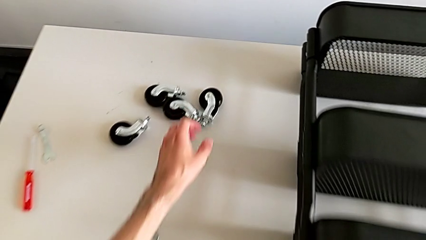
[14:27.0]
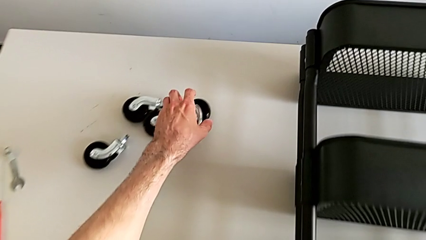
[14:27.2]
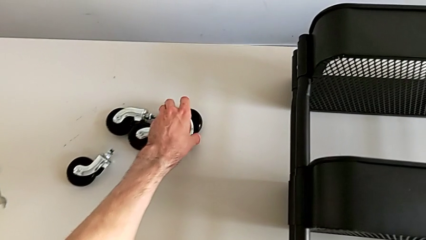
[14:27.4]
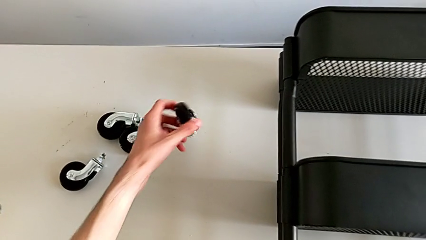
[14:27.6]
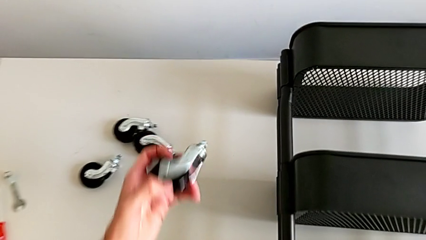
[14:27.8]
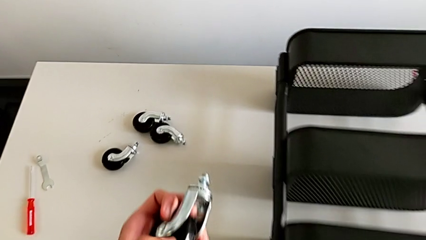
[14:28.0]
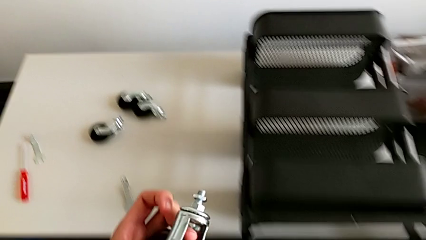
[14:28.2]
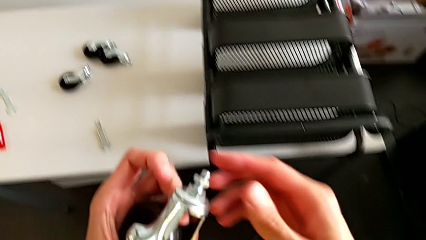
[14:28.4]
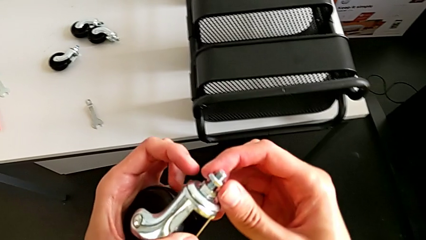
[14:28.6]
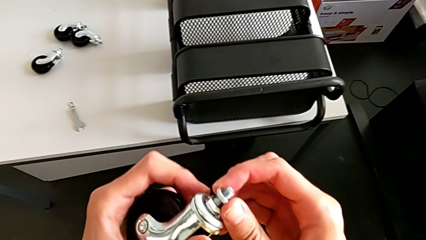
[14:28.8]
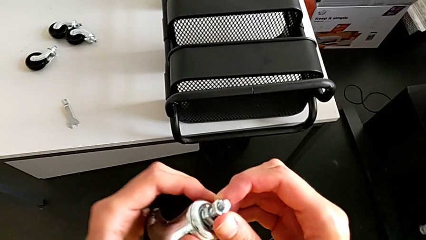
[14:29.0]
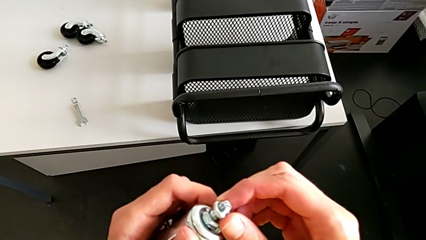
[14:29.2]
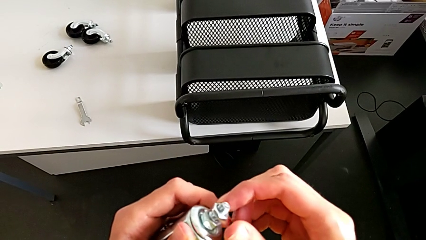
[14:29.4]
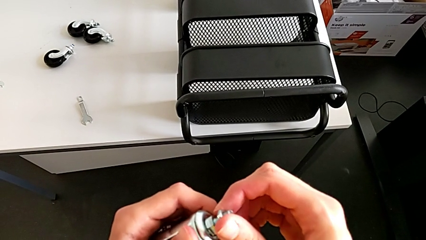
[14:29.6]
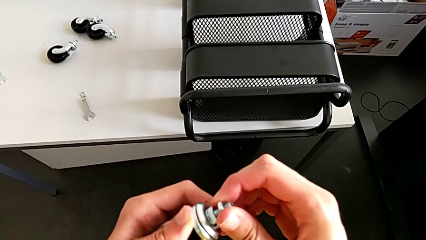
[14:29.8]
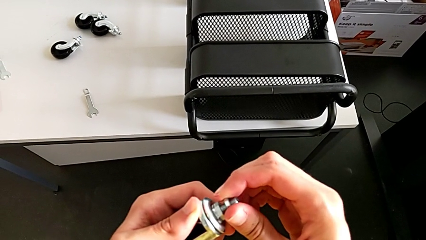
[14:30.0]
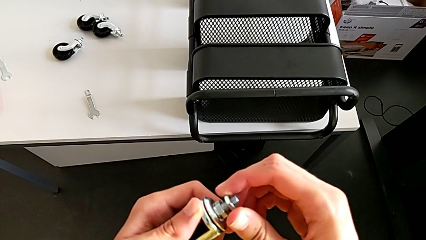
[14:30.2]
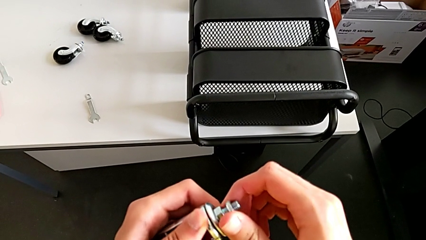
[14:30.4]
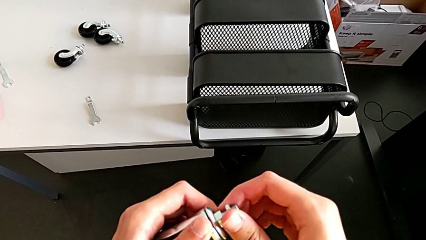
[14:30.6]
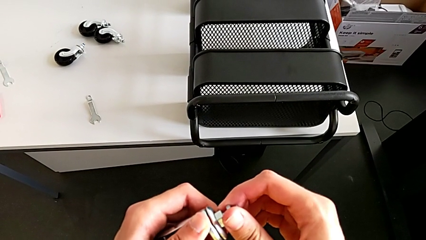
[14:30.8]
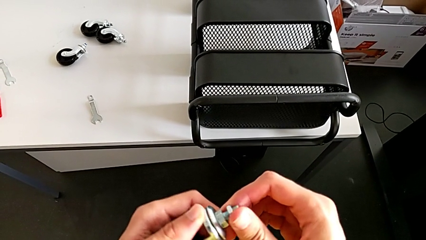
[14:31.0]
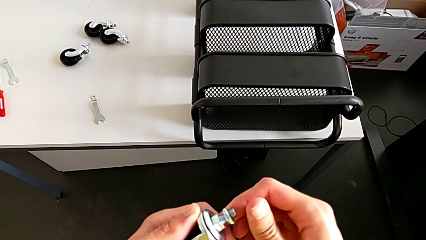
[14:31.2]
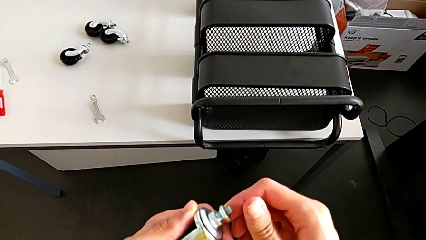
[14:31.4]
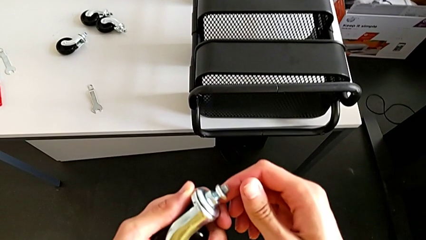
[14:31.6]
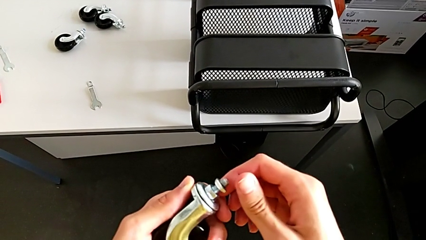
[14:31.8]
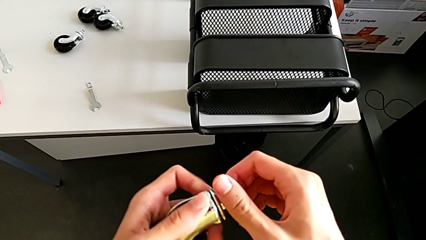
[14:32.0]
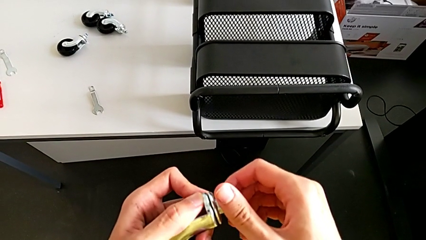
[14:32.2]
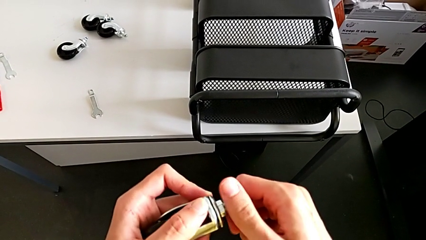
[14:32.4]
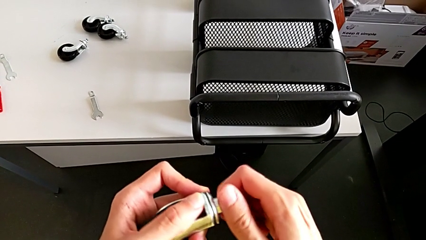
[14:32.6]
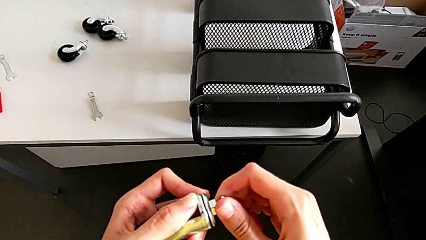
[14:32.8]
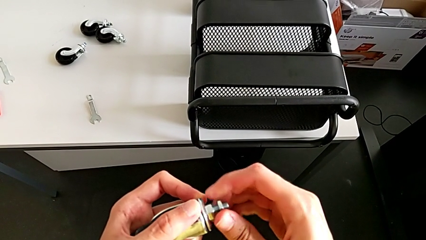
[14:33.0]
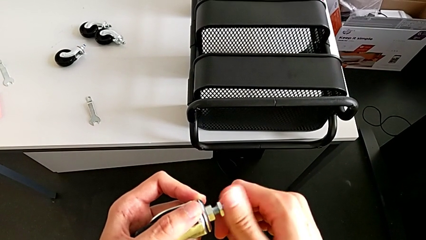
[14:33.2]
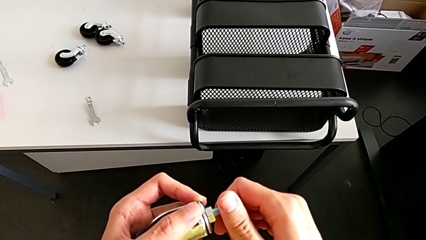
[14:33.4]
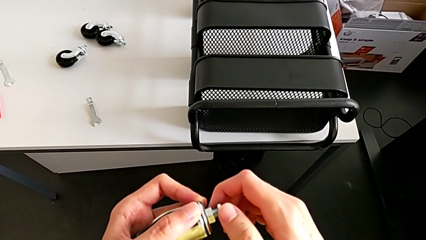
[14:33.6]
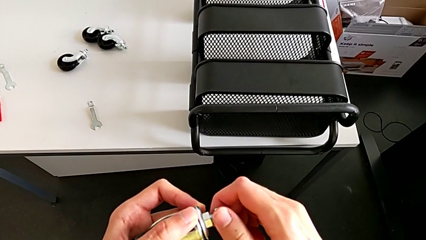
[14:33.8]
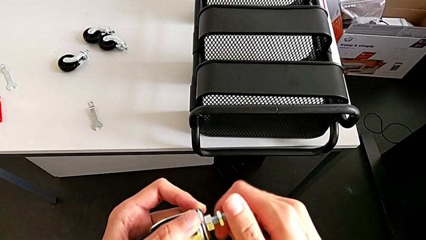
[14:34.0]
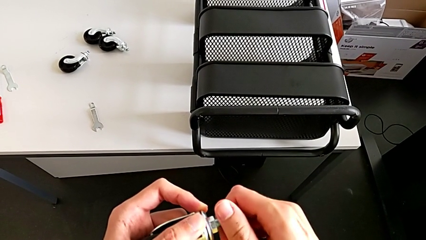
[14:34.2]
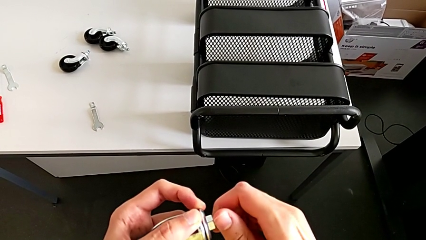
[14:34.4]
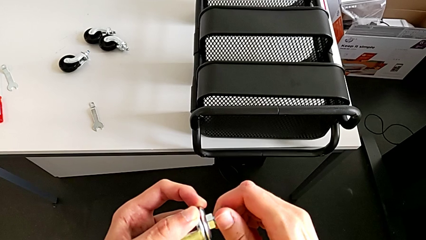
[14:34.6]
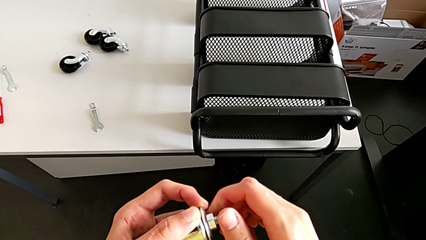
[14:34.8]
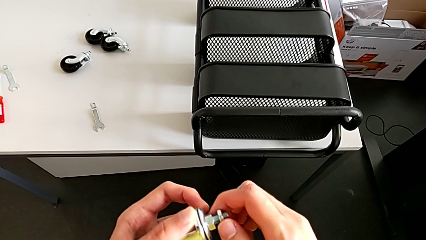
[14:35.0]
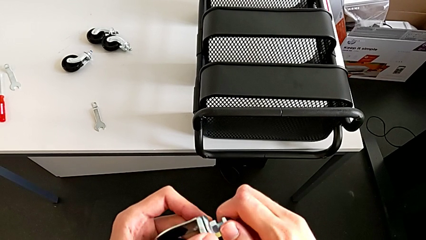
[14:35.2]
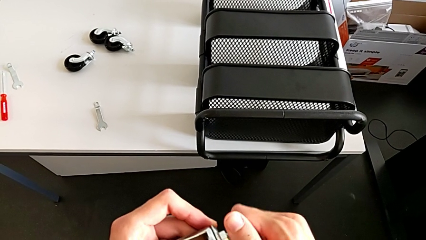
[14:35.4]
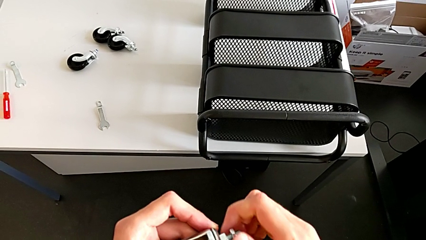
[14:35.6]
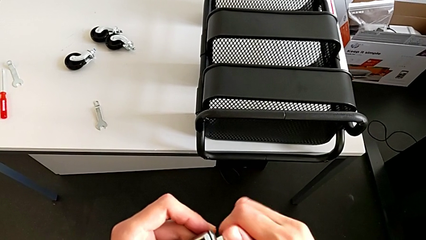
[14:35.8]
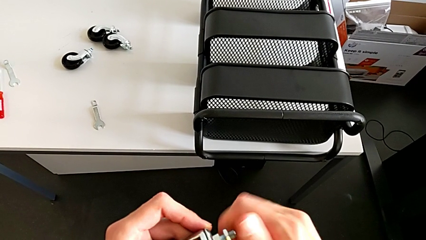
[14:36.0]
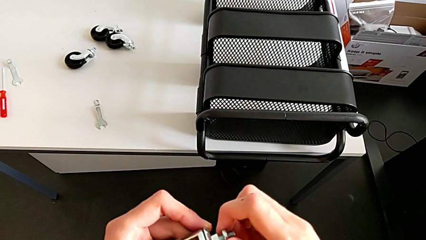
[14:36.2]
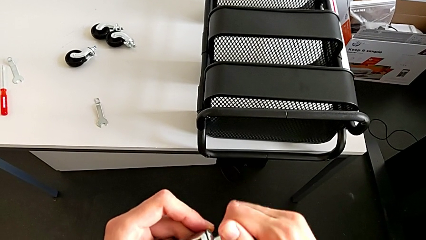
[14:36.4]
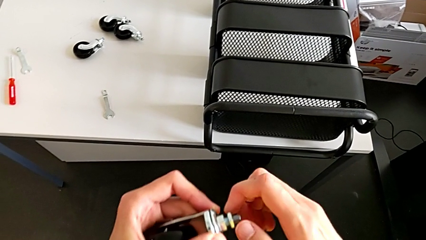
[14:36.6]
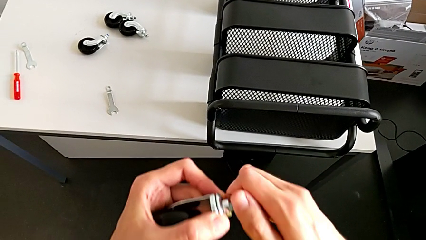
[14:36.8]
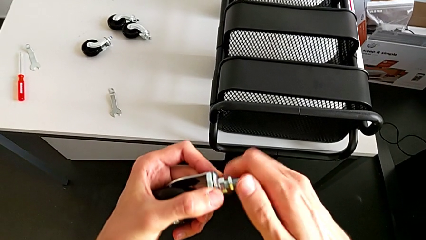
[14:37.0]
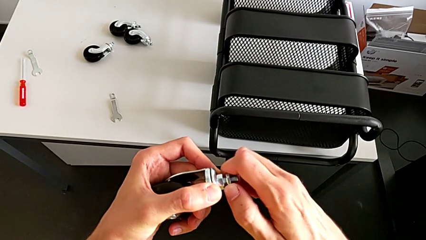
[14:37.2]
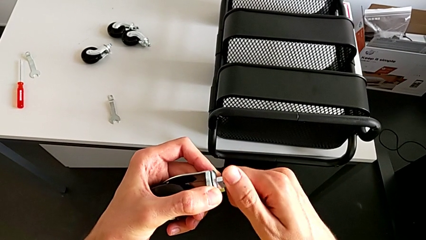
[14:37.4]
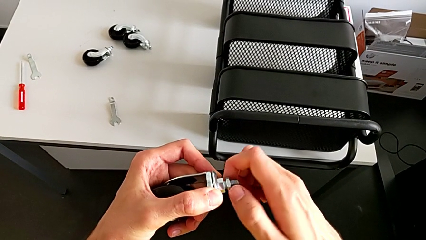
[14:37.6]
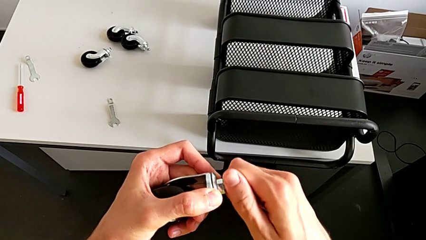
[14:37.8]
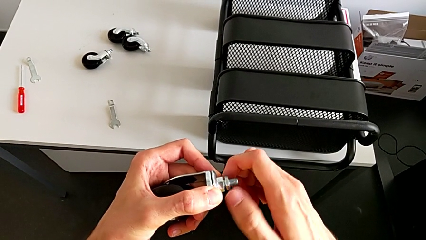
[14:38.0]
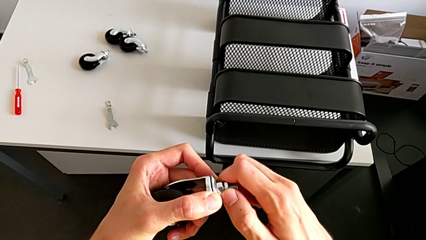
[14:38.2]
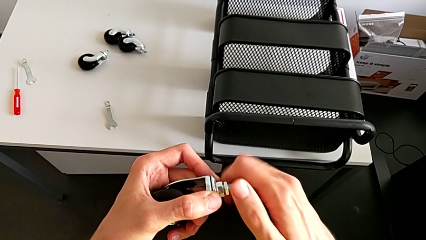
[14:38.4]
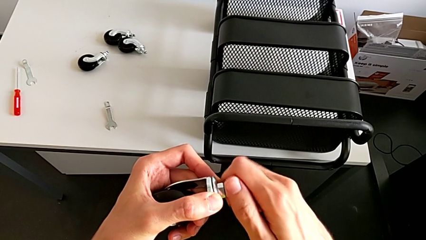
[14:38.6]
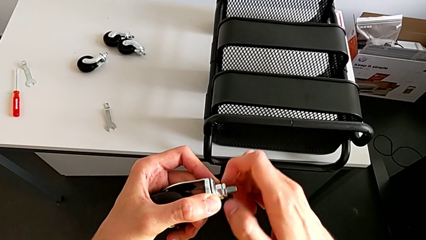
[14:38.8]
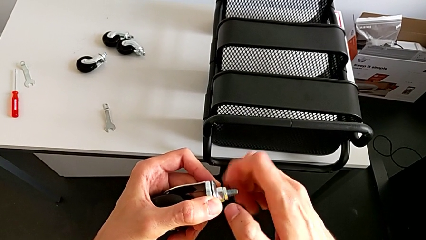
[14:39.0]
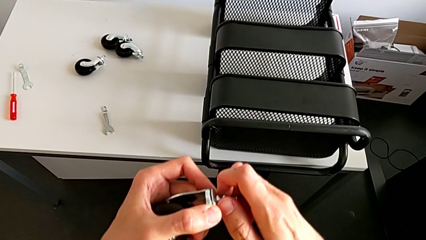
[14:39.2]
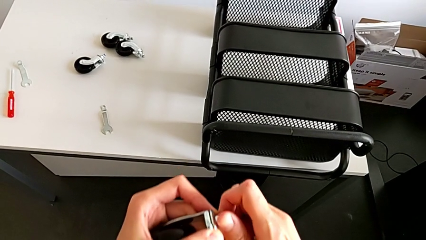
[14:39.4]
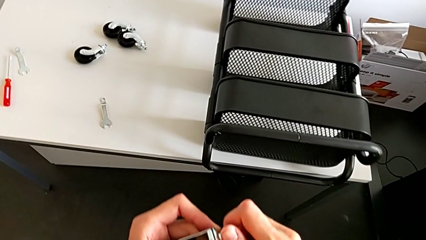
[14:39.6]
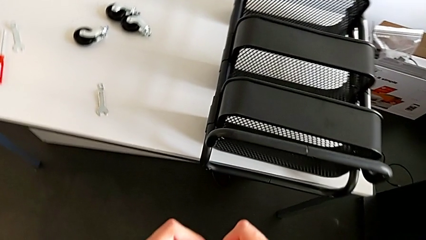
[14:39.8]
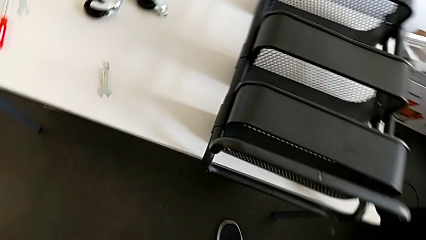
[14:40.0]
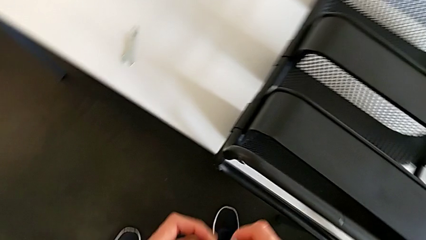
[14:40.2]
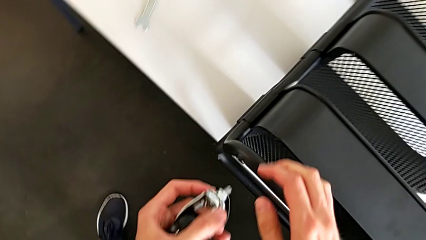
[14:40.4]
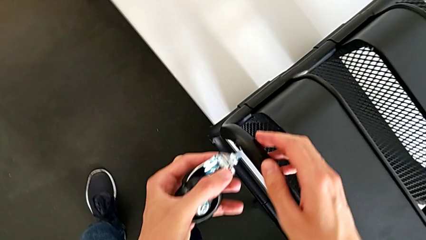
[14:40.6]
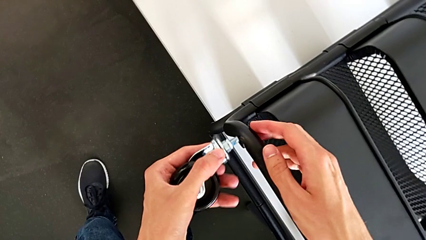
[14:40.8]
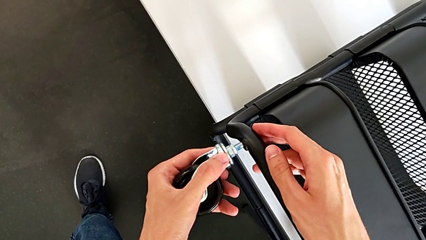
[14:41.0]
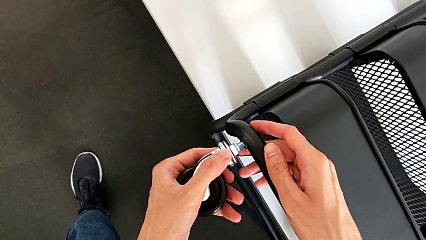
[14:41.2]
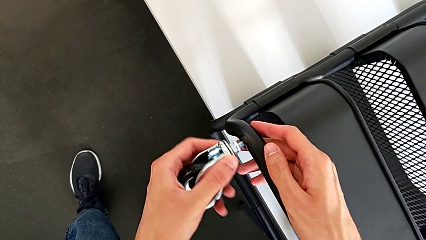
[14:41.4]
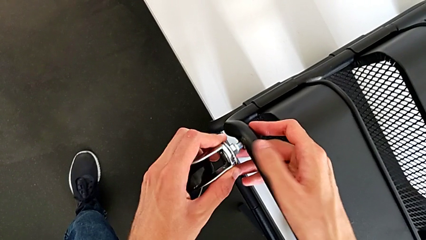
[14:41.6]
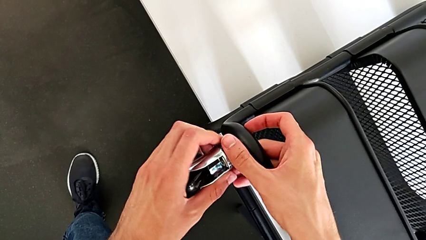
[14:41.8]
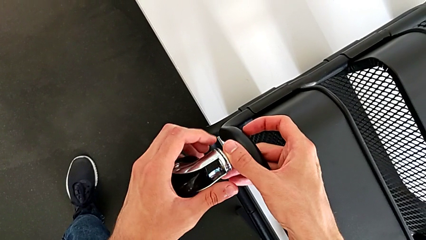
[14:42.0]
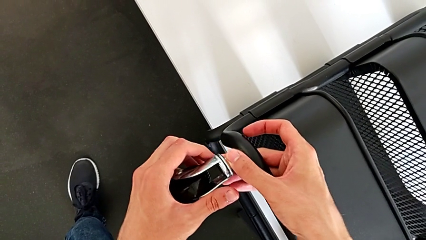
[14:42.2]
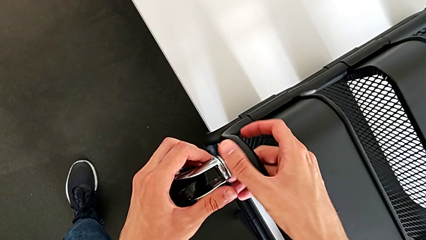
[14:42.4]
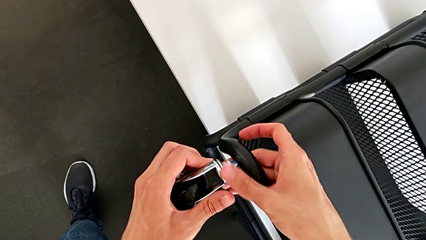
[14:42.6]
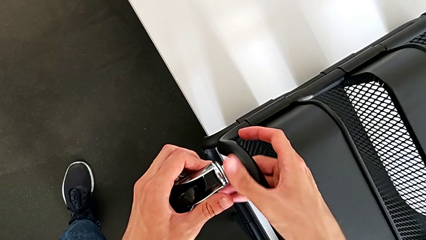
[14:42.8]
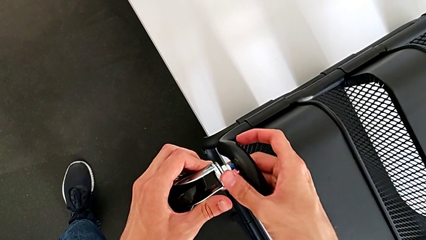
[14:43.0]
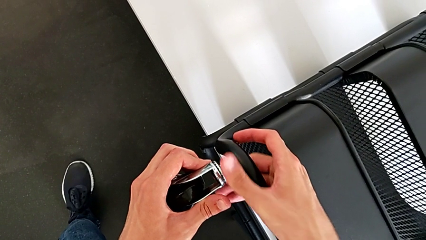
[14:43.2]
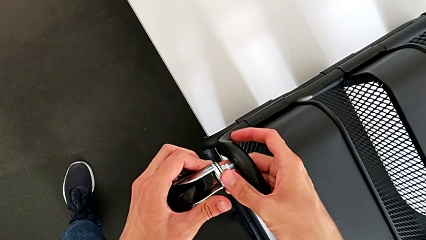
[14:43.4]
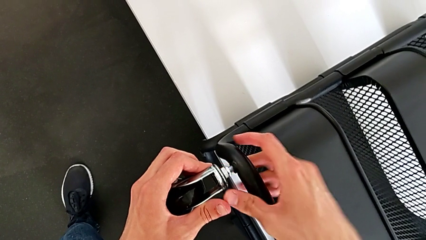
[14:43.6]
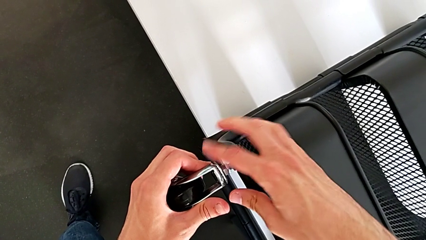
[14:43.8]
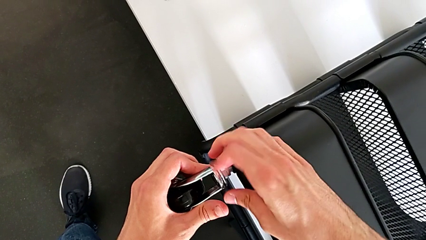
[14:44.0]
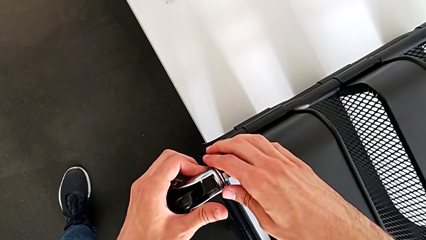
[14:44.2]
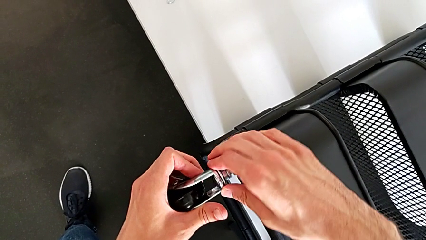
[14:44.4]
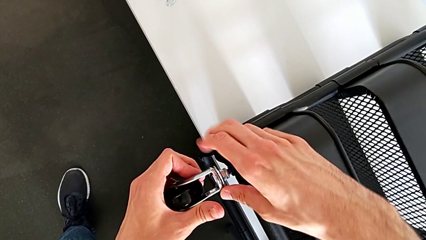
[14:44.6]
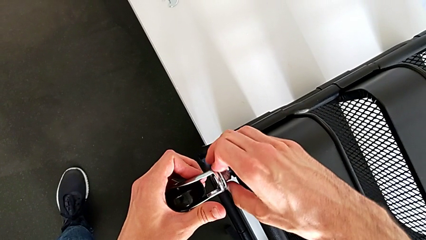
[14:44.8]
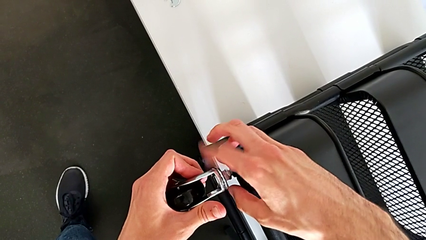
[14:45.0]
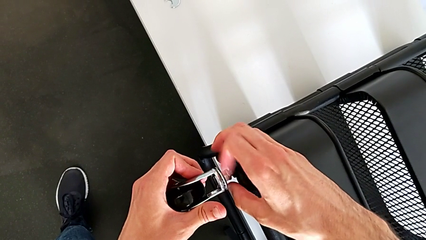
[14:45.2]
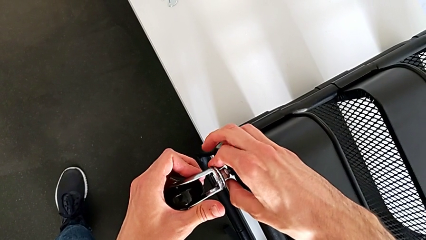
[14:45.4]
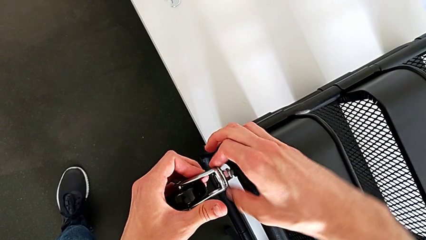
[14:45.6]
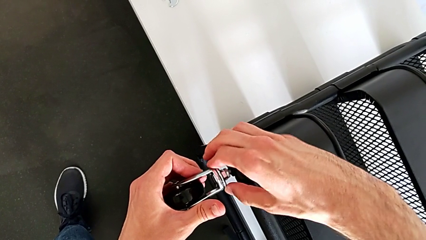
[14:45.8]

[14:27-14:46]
The camera wearer is assembling four wheels.
